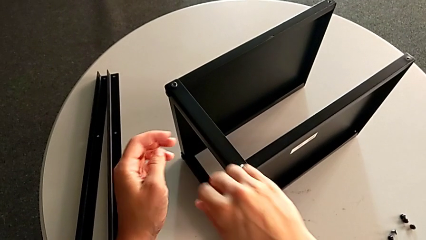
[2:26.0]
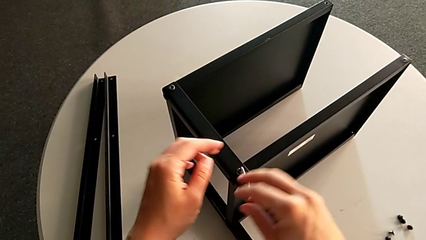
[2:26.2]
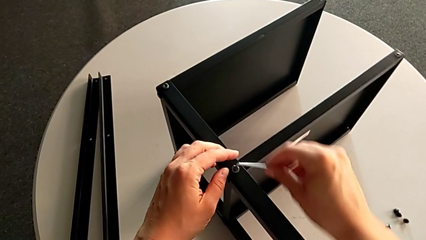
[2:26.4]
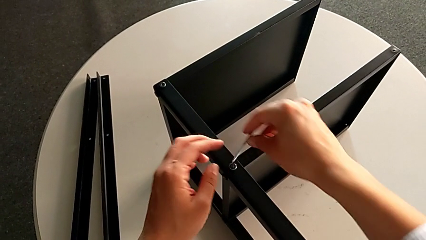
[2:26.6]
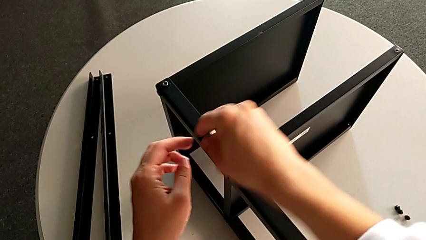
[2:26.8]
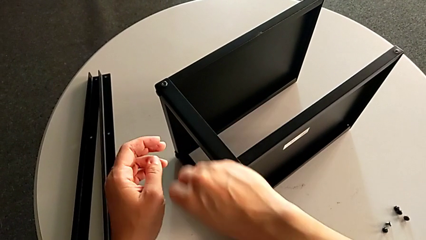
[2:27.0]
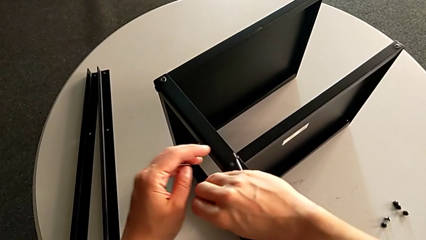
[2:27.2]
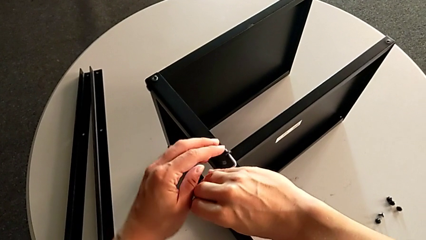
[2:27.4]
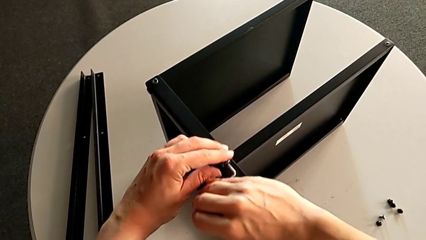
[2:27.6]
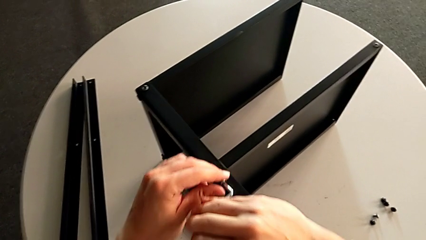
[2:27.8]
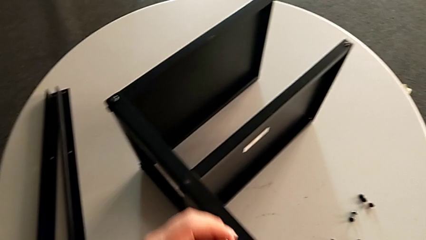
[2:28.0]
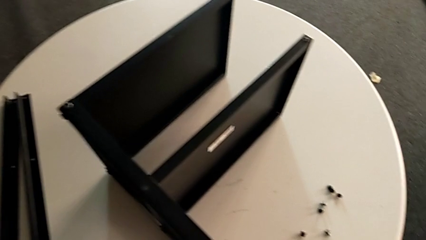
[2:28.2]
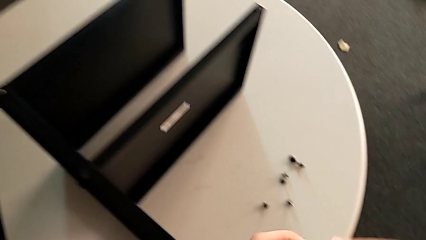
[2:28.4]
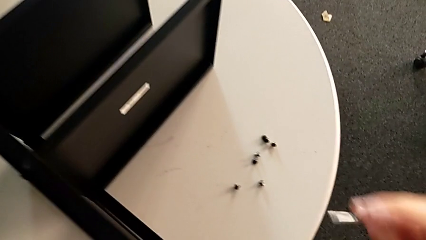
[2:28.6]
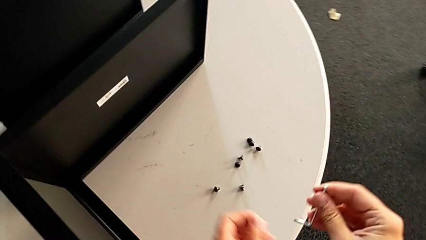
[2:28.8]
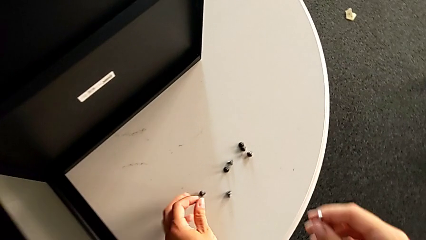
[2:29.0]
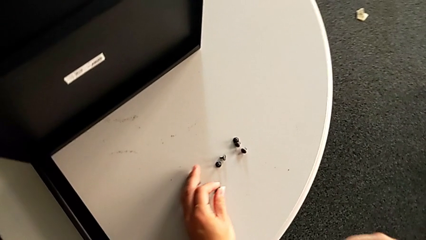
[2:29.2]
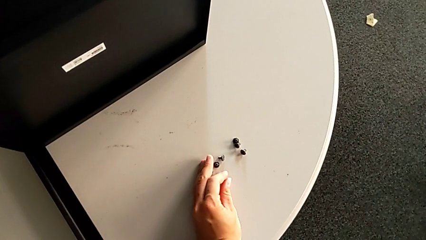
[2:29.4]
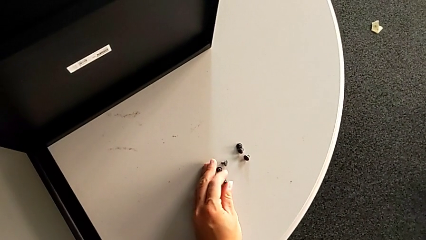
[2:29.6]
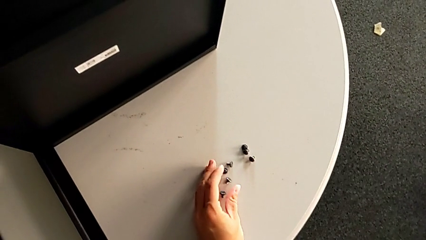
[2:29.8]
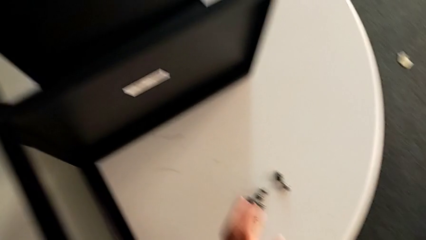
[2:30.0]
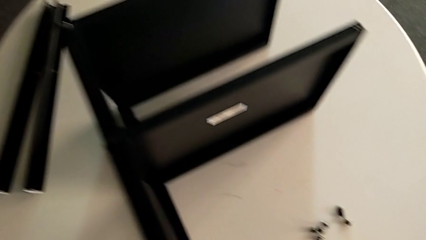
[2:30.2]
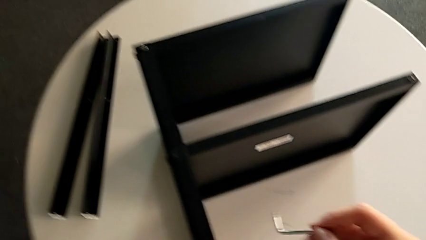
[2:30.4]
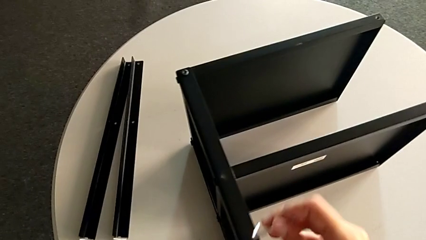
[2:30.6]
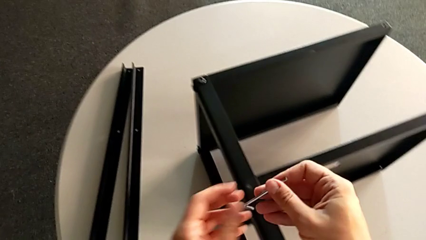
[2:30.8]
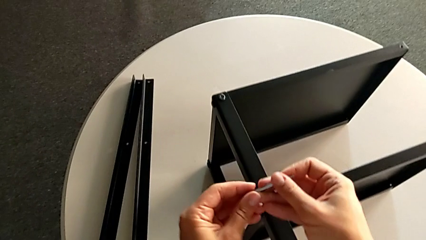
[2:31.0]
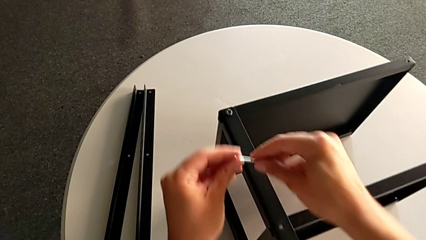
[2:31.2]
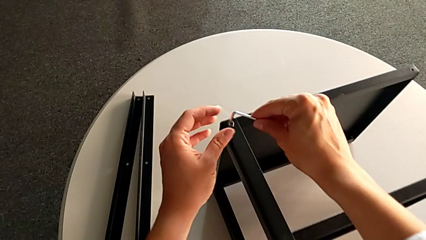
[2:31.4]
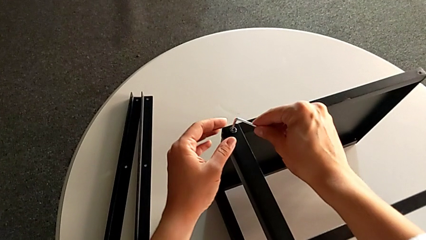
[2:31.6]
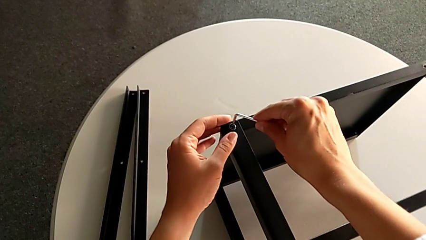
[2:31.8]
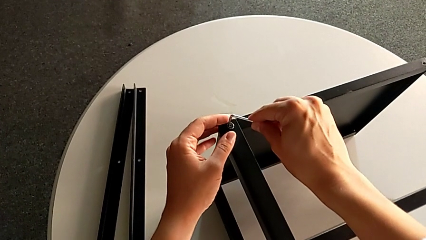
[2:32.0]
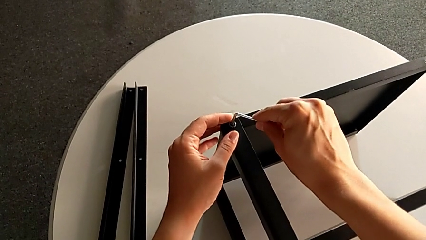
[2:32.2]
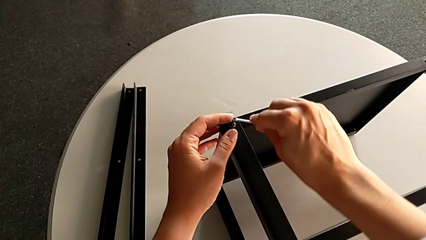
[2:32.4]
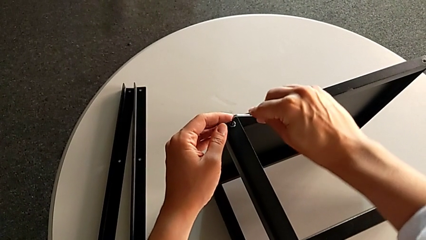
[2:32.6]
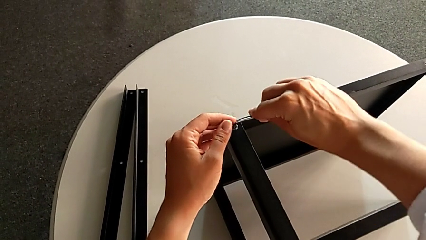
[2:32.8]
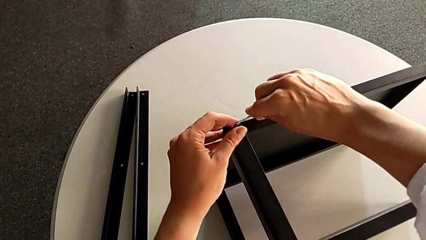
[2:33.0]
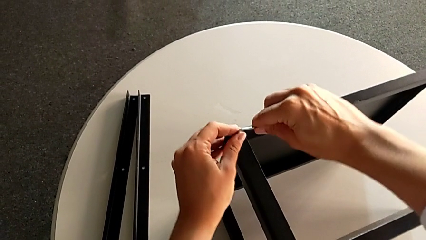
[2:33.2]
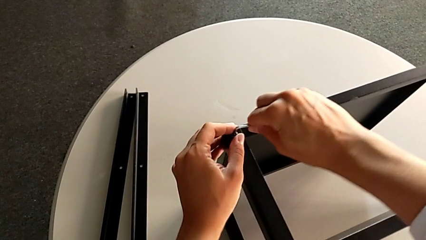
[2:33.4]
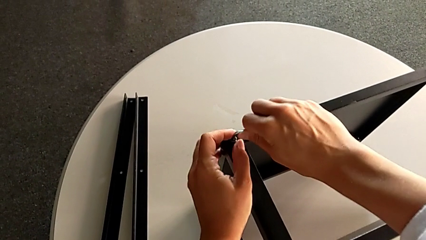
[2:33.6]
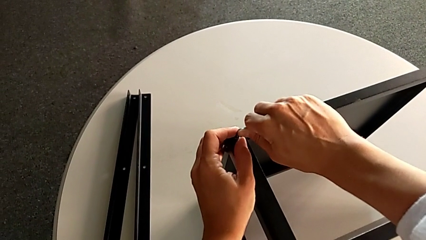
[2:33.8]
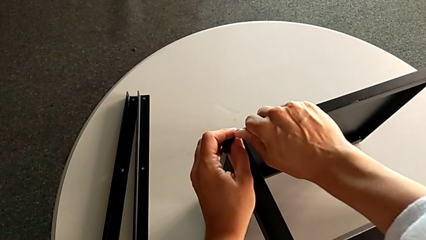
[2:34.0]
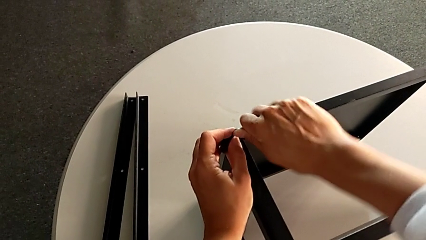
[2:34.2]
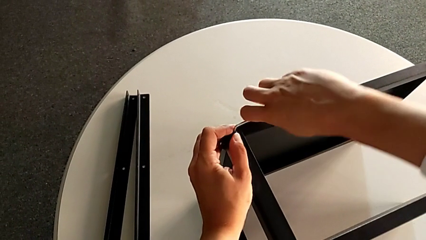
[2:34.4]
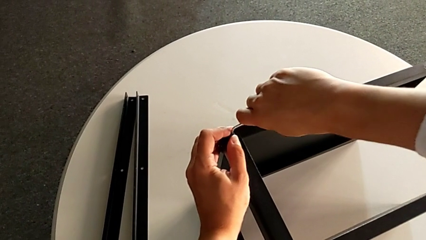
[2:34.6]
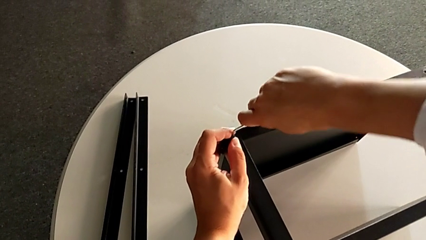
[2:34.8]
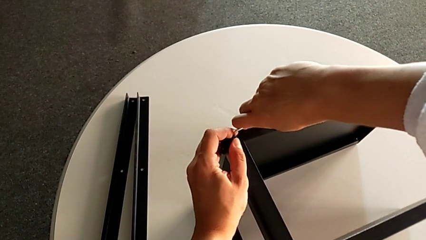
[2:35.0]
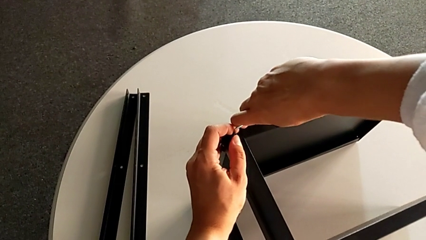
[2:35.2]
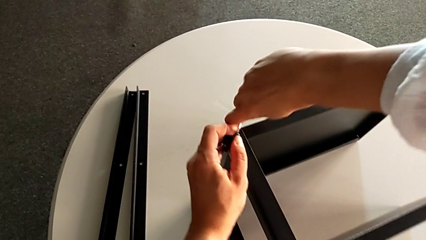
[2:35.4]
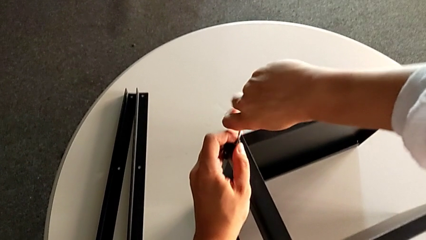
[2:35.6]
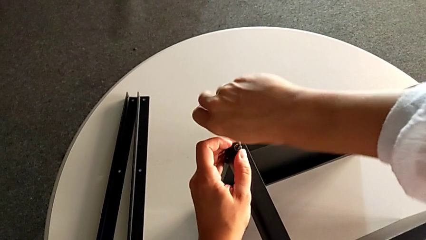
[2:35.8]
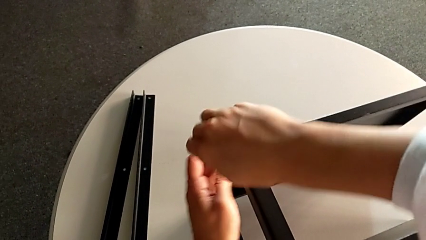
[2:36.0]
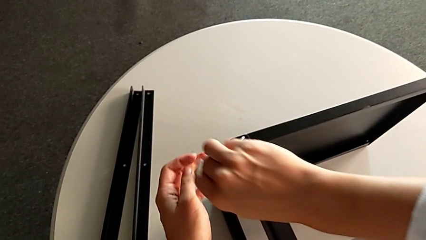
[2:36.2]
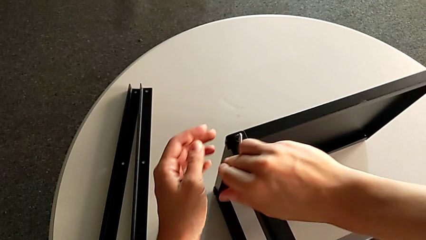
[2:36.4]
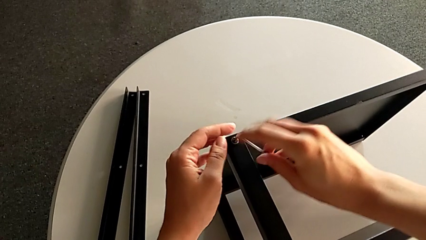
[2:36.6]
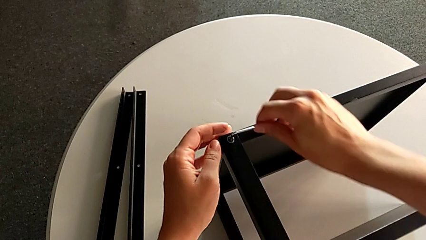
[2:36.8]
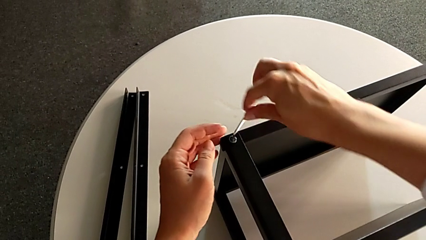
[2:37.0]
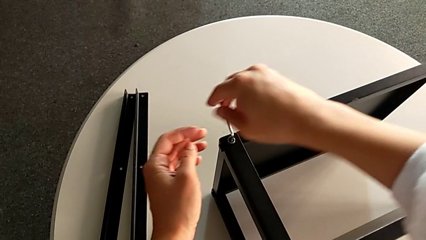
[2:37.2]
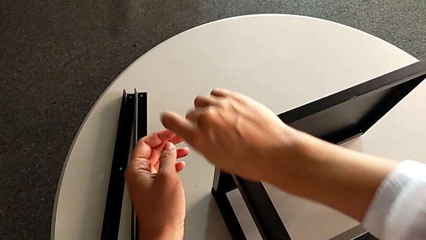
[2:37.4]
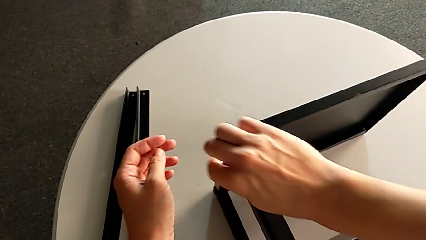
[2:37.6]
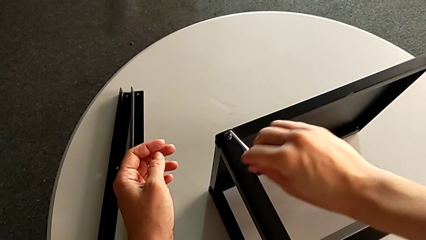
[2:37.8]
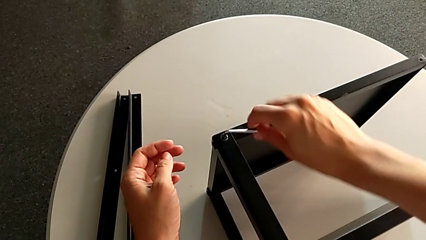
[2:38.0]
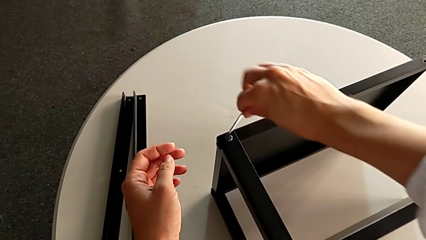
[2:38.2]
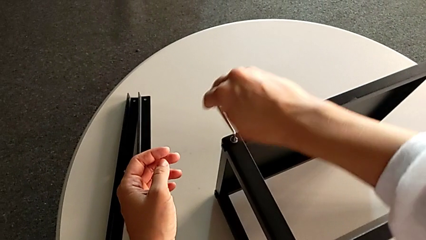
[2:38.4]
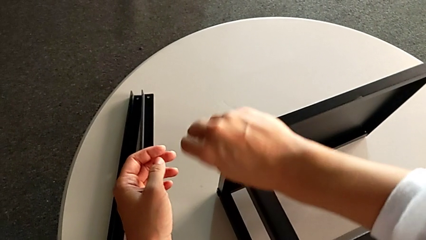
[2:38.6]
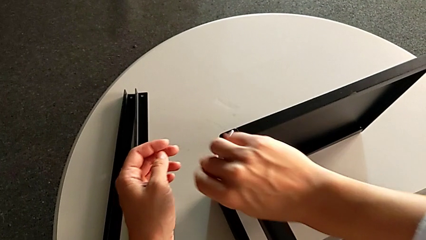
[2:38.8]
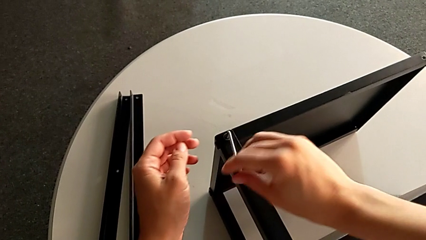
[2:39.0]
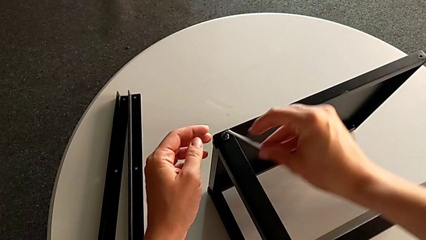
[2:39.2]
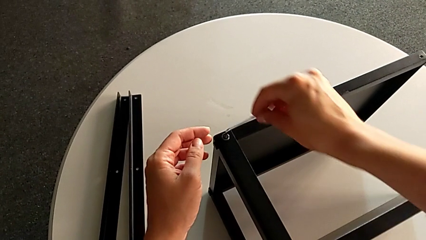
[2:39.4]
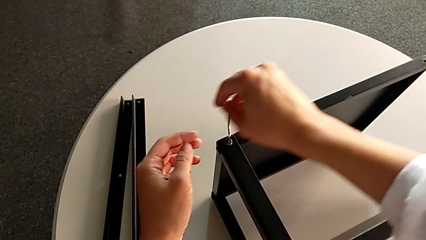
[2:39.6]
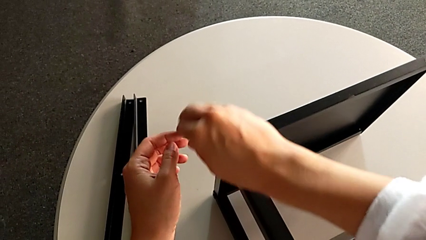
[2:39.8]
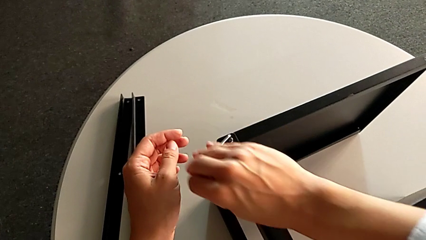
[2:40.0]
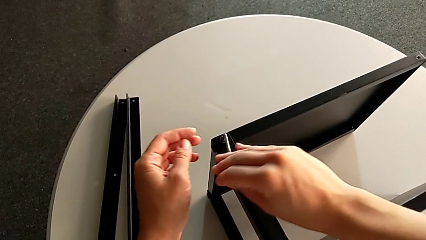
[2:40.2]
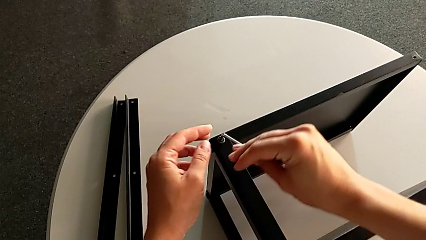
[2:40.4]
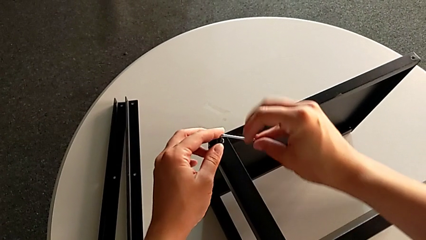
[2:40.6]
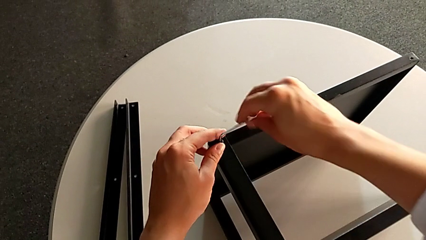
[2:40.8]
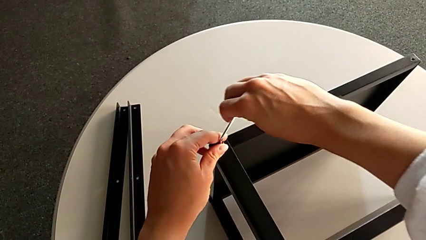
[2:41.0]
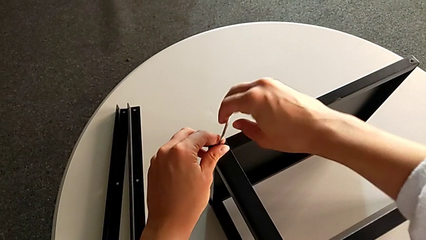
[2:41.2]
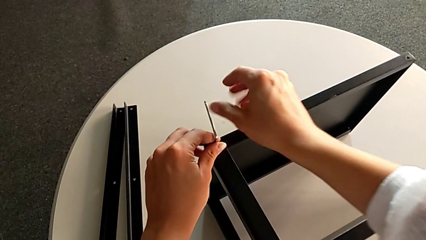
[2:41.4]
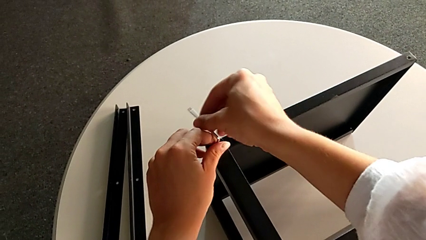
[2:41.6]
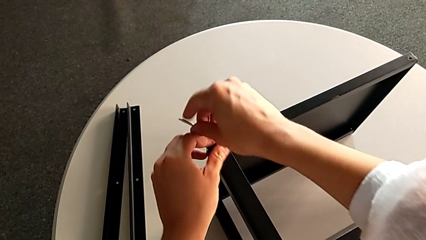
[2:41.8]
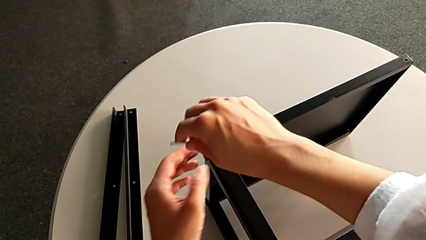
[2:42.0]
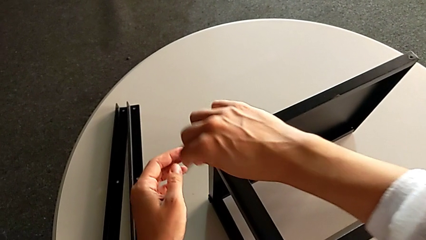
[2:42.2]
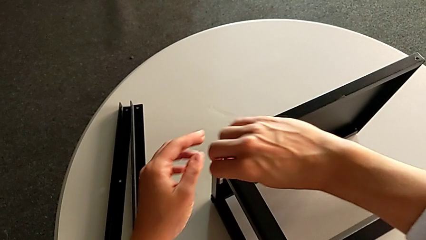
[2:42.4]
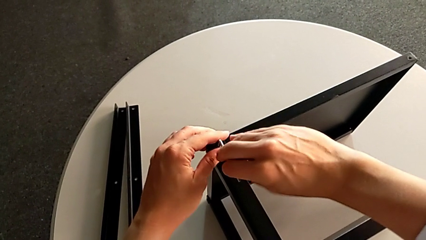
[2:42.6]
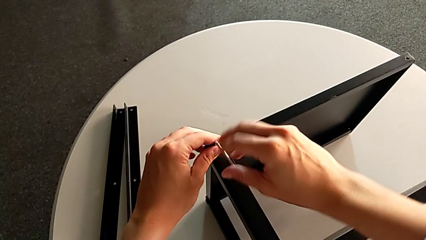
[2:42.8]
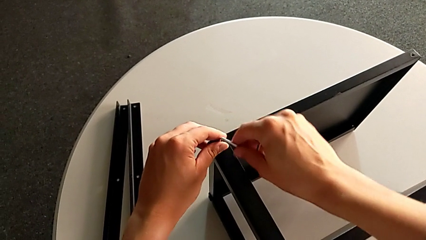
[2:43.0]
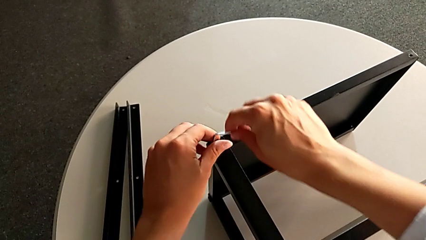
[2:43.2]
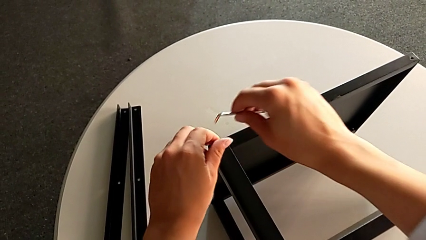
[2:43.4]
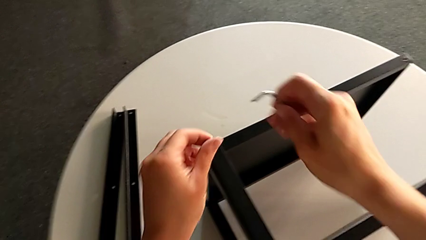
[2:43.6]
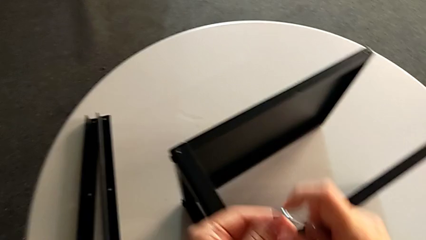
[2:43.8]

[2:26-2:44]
The camera wearer is unscrewing the third leg. They disassemble the hex socket head, withdraw the Allen wrench, place the hex socket head, insert the Allen wrench, unscrew the hex socket head, withdraw the Allen wrench and disassemble the hex socket head.
